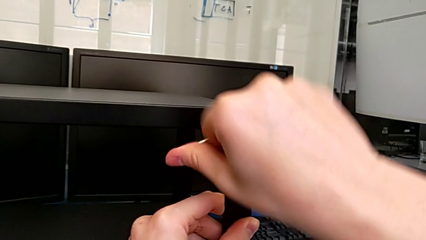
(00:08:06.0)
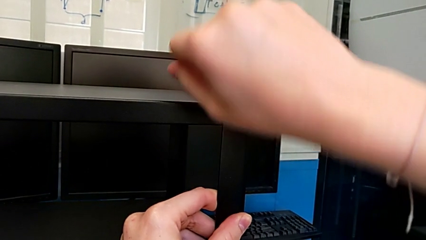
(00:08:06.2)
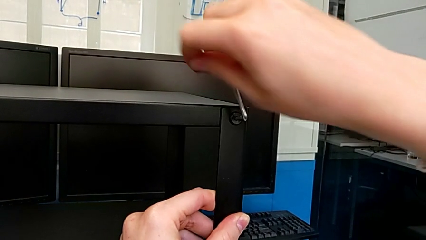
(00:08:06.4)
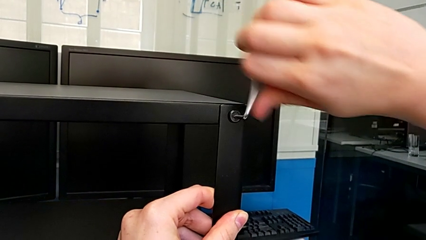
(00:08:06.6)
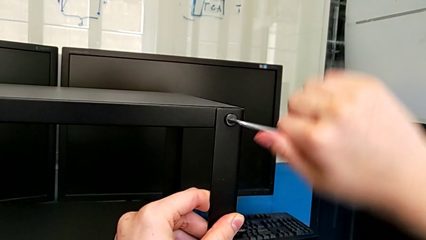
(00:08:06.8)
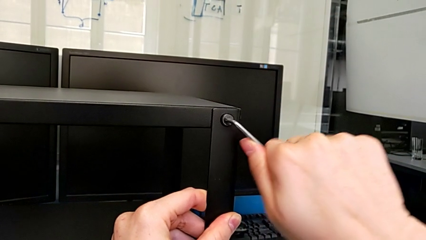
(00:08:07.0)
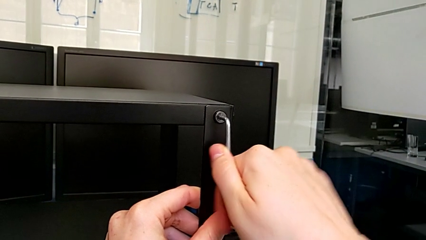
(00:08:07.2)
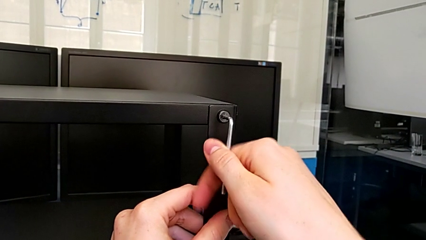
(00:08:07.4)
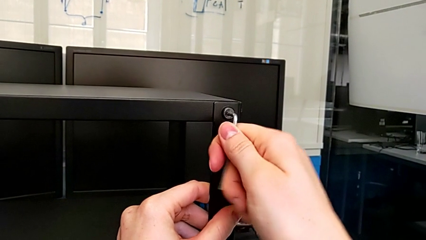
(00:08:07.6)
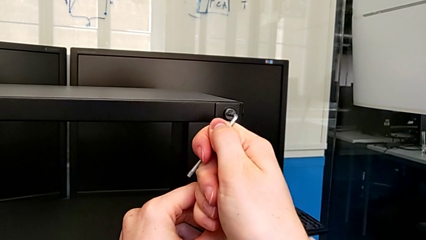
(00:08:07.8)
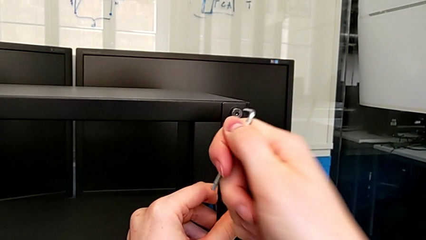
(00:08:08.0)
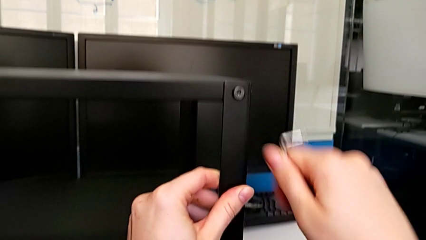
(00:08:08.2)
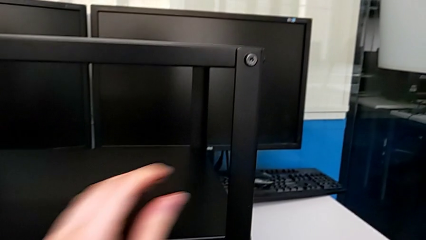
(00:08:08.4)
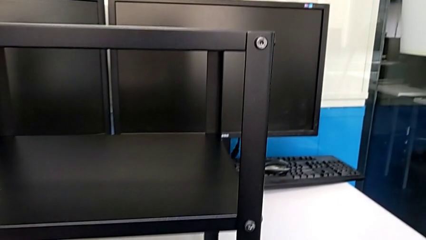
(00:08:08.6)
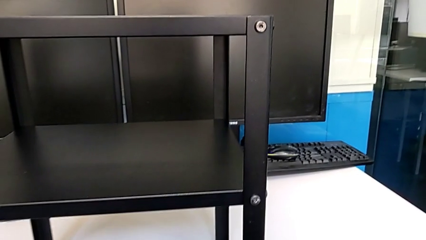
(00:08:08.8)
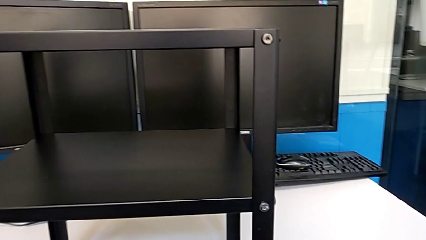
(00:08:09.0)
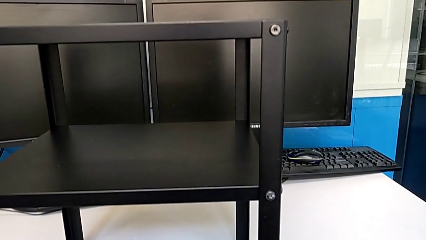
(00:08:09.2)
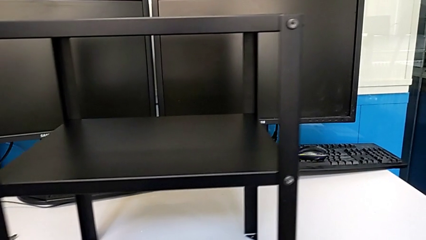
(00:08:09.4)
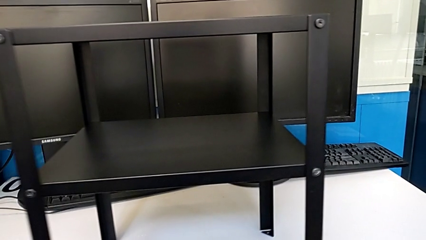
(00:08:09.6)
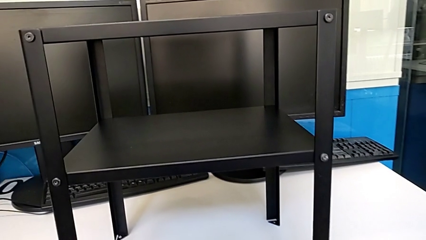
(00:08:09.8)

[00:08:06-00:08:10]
The camera wearer is screwing the top shelf to the fourth leg. They screw the second hex socket head and drop the Allen wrench.

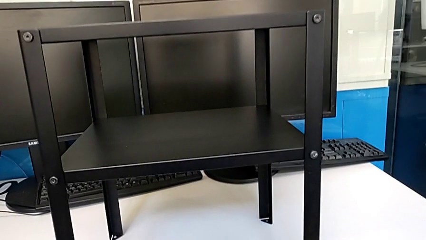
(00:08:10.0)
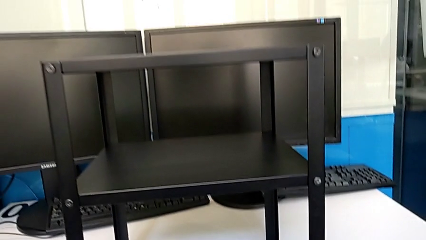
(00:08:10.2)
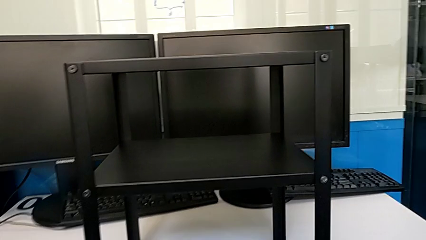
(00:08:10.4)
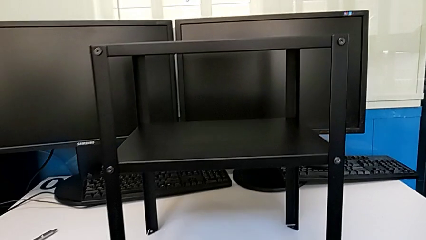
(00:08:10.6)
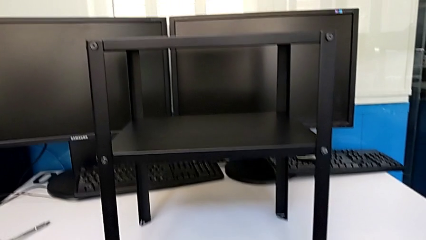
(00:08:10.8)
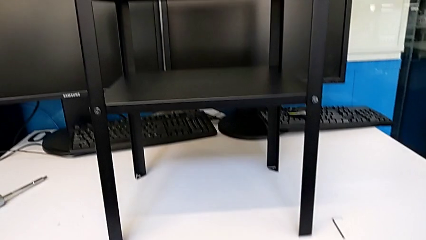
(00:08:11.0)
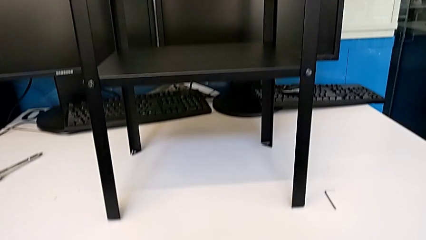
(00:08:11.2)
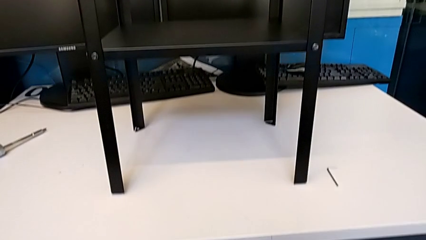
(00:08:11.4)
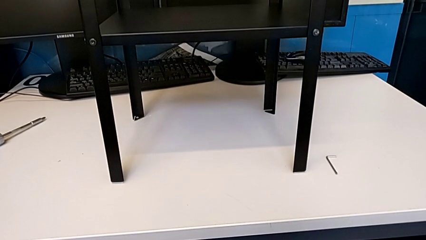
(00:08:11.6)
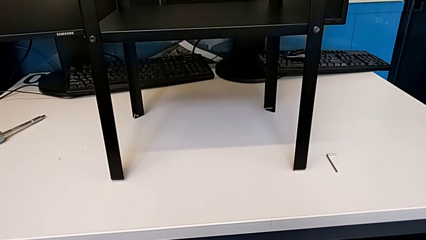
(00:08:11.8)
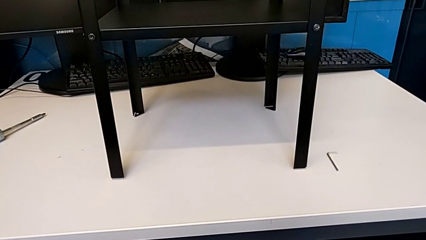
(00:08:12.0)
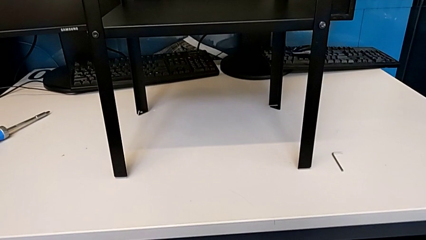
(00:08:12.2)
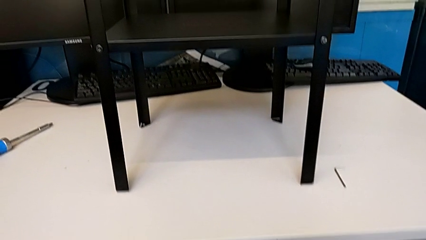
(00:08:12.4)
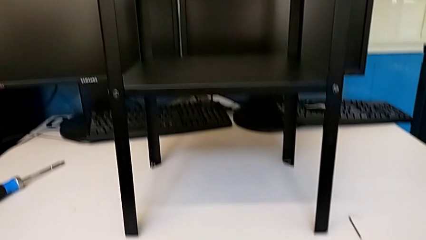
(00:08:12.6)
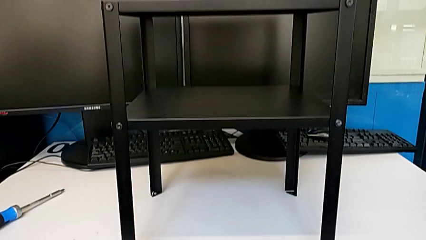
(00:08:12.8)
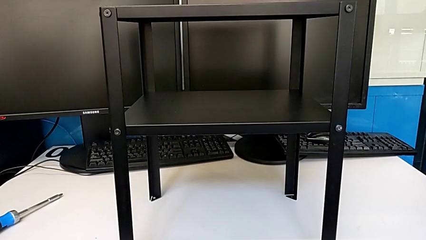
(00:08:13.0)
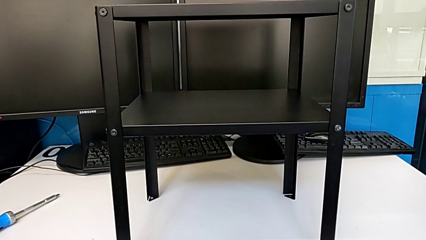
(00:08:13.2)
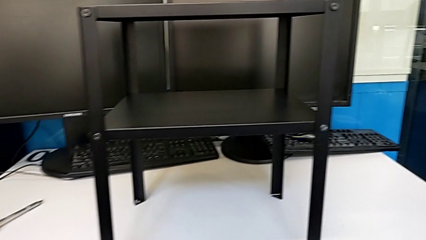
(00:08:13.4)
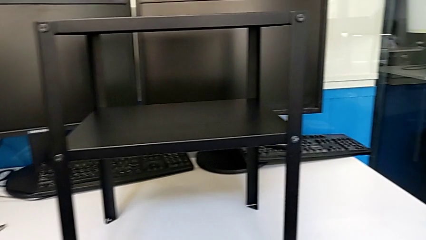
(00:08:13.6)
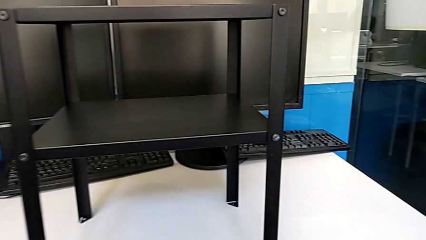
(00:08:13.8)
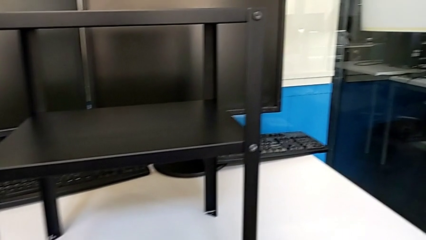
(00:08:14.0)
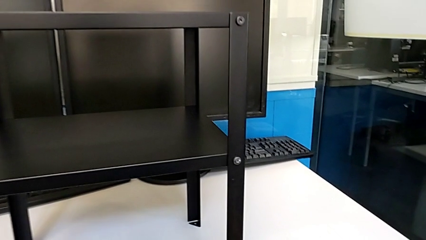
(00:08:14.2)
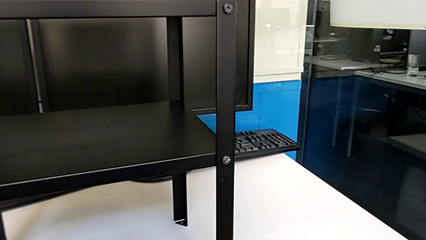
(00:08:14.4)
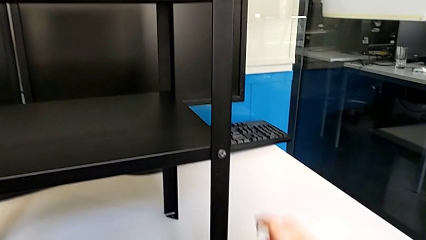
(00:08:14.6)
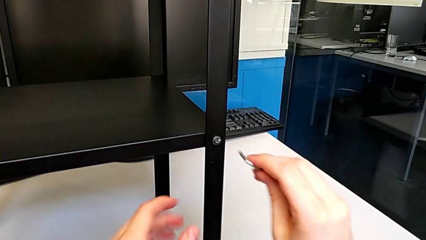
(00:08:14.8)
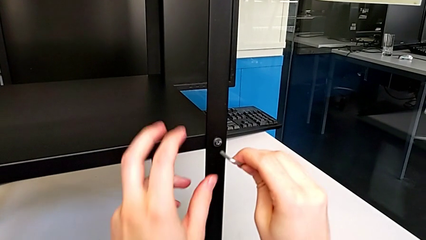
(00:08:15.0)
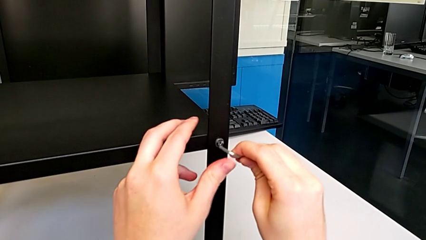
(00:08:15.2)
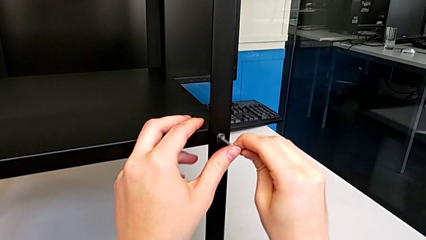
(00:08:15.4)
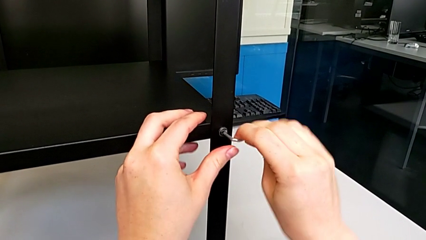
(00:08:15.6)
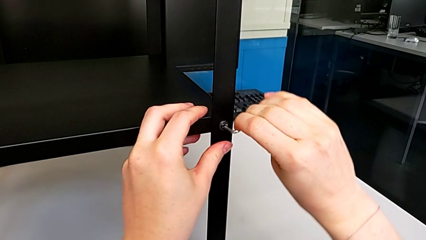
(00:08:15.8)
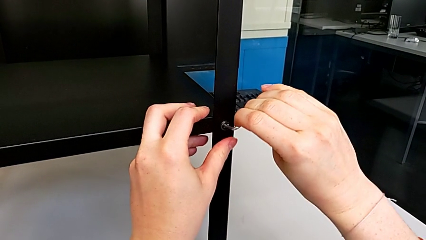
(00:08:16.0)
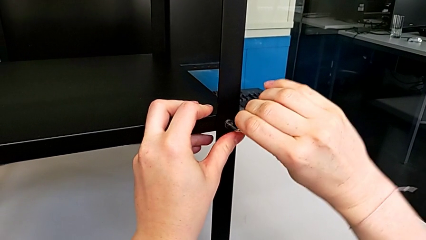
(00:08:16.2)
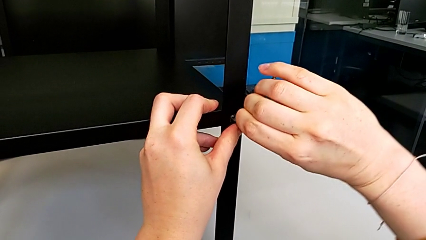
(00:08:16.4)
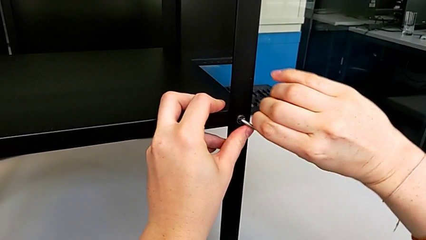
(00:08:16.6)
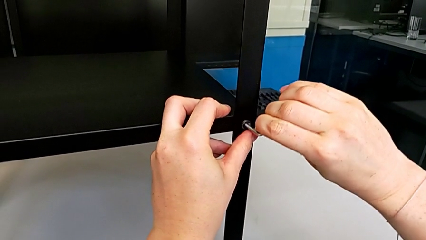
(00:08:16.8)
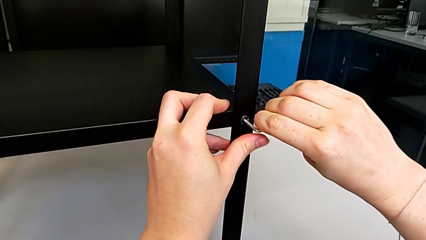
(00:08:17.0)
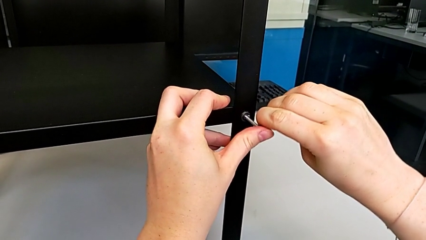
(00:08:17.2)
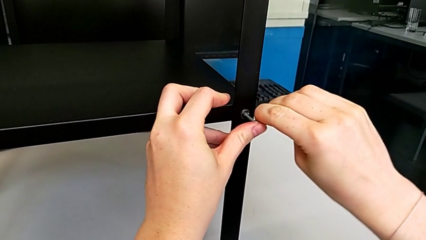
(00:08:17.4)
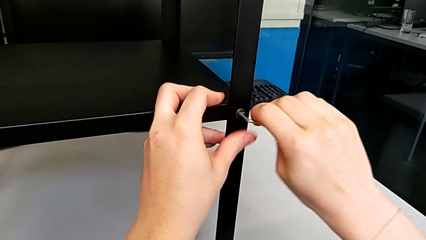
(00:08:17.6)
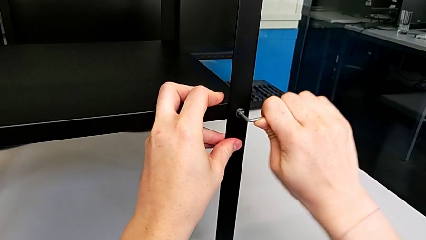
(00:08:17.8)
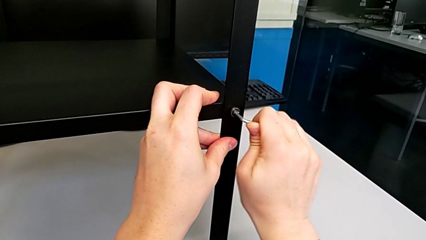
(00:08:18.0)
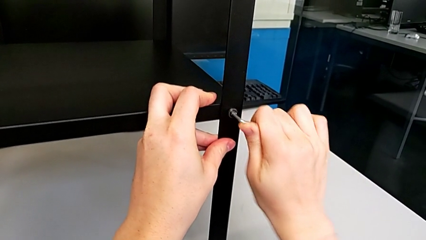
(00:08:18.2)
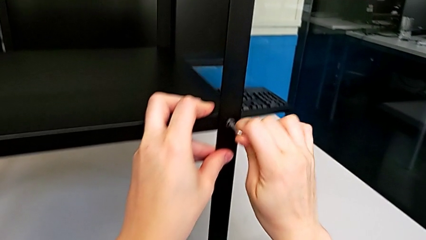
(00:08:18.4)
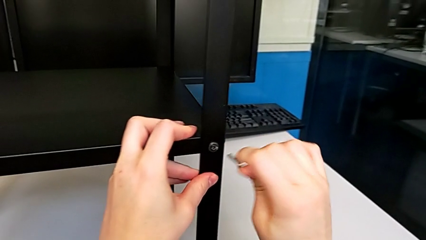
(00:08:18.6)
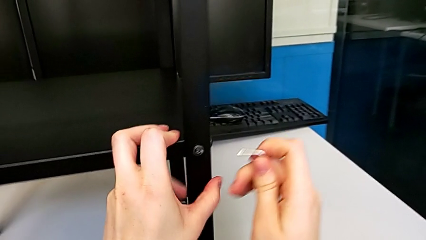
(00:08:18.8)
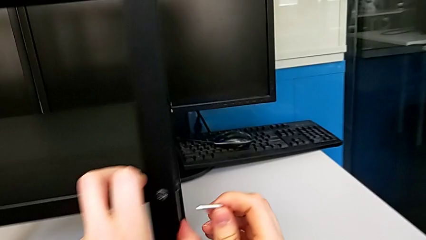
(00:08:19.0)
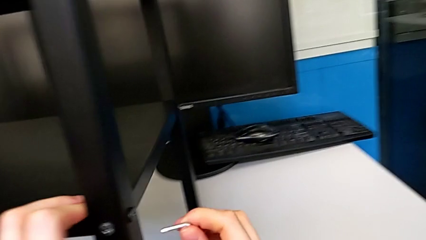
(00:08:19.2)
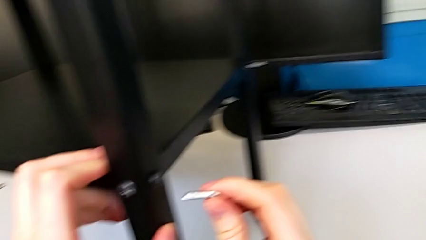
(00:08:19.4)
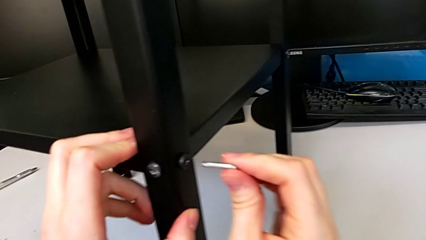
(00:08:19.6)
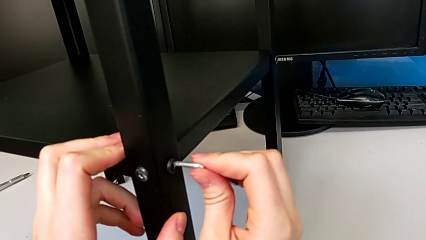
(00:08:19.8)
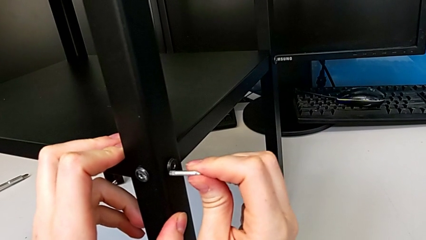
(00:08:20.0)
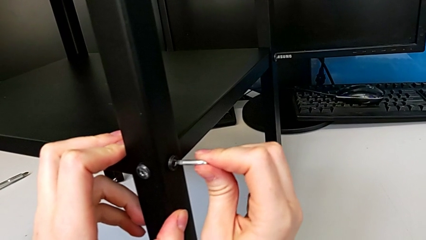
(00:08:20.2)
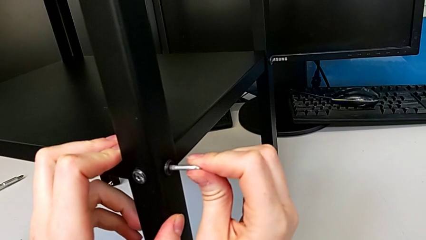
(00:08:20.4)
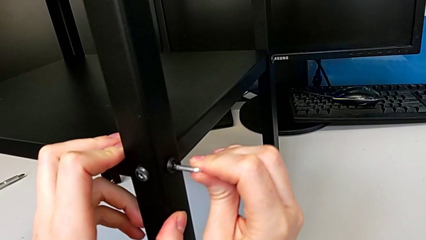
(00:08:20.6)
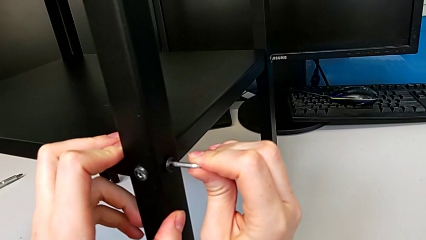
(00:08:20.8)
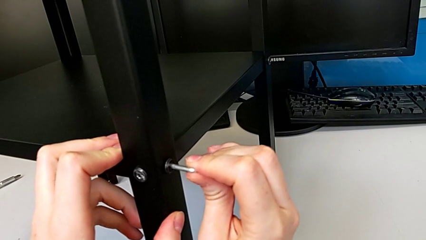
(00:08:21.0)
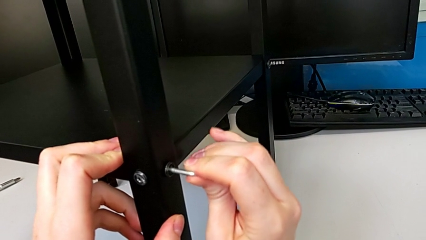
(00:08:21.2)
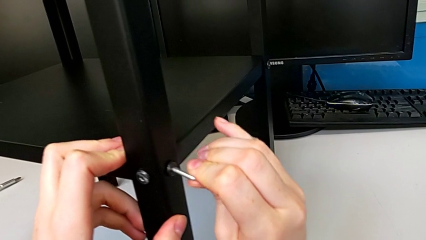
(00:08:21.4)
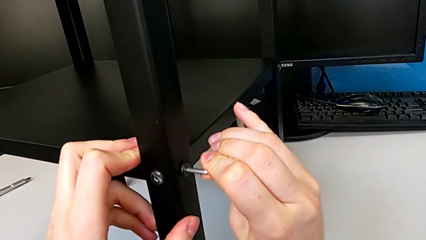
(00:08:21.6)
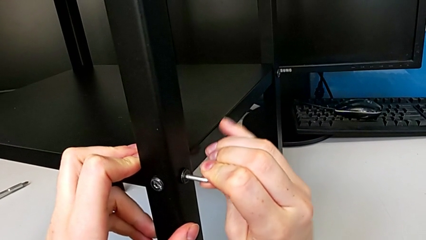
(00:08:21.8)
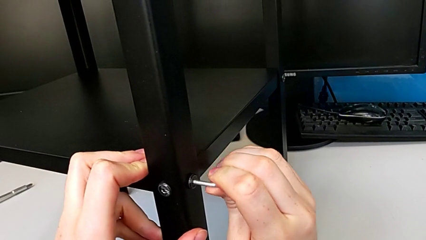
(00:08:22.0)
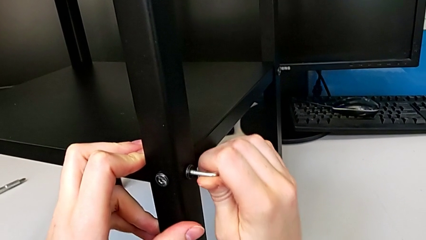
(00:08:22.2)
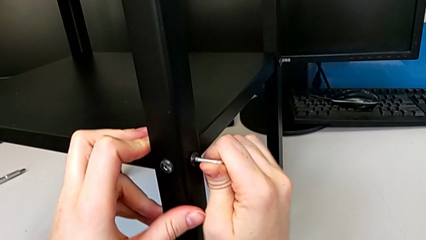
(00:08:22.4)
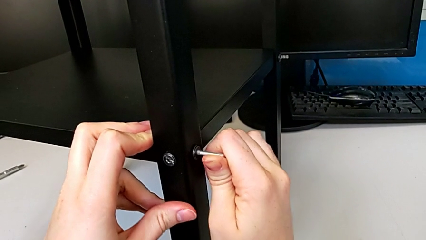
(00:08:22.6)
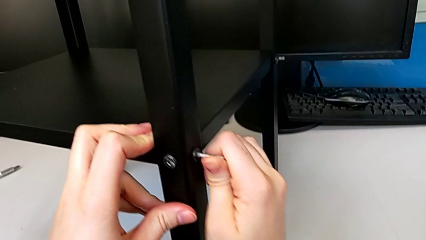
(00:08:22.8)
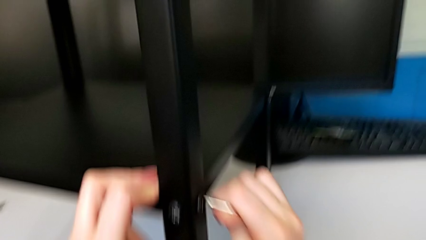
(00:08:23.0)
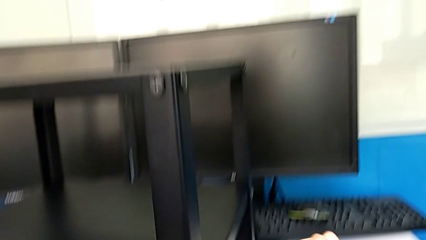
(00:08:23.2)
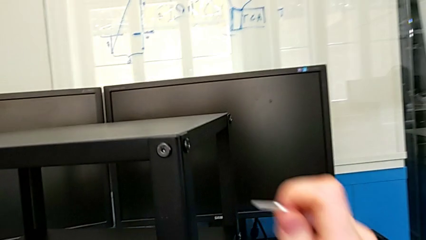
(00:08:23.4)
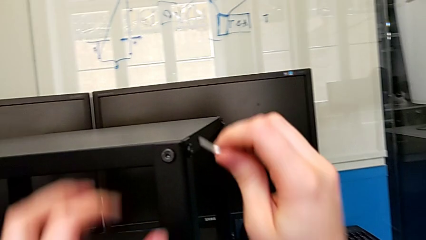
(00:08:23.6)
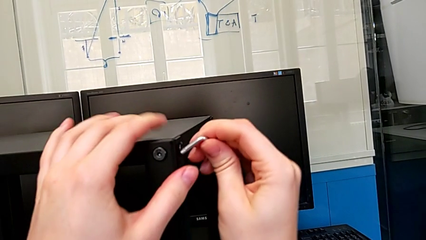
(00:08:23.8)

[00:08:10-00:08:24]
The camera wearer is tightening the hex socket heads of the first leg. They grab the Allen wrench, screw the first hex socket head and screw the second hex socket head.
